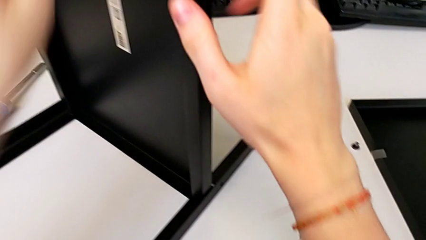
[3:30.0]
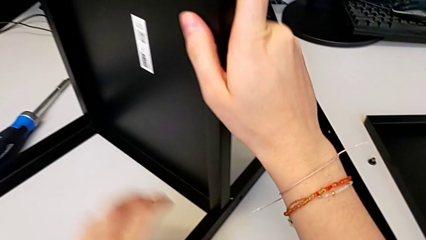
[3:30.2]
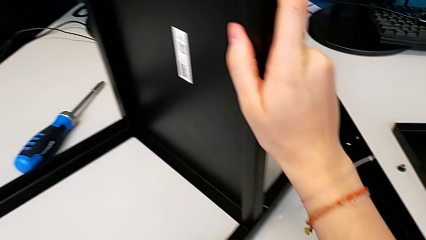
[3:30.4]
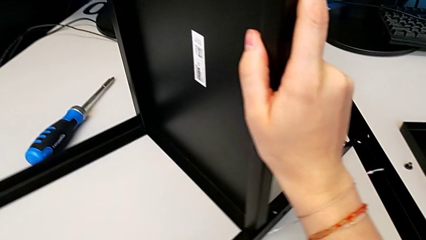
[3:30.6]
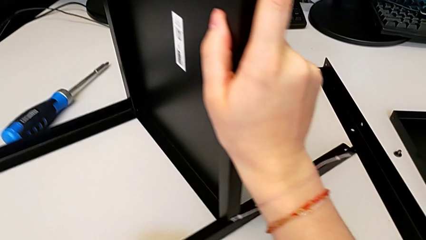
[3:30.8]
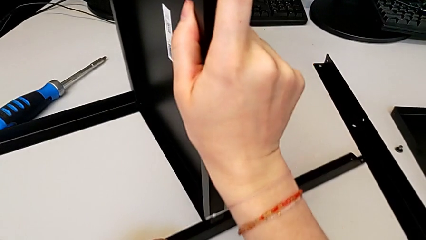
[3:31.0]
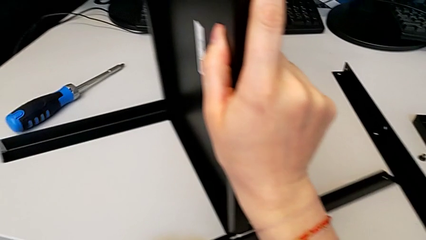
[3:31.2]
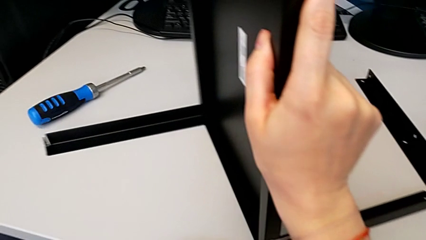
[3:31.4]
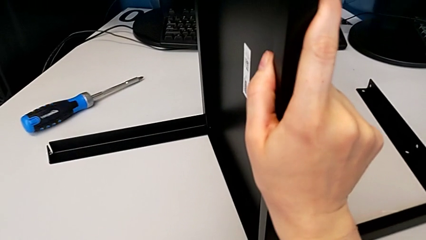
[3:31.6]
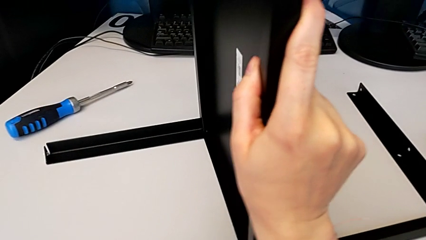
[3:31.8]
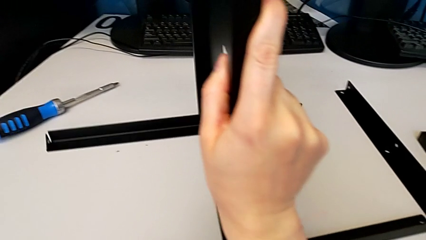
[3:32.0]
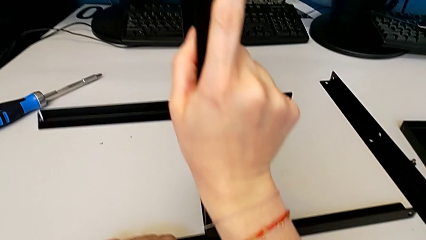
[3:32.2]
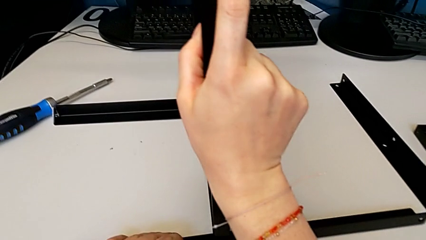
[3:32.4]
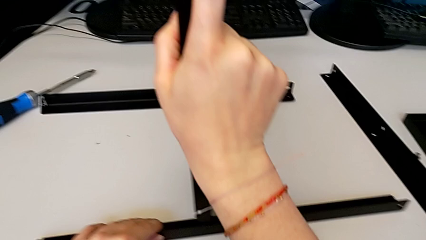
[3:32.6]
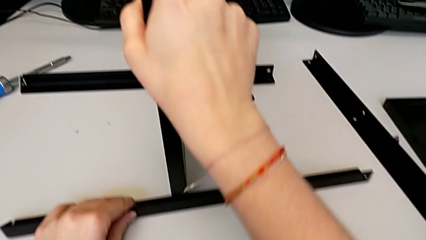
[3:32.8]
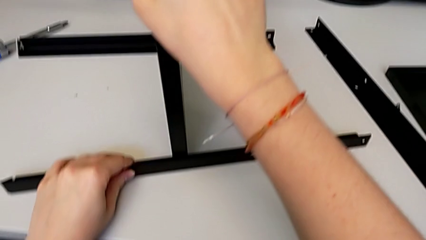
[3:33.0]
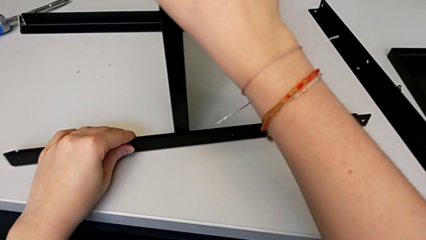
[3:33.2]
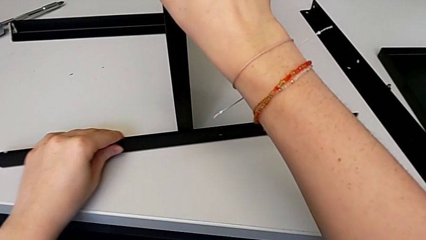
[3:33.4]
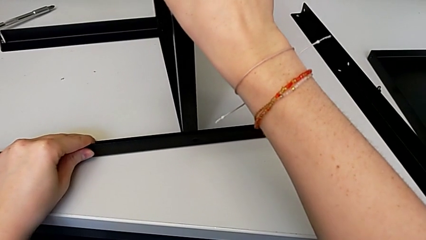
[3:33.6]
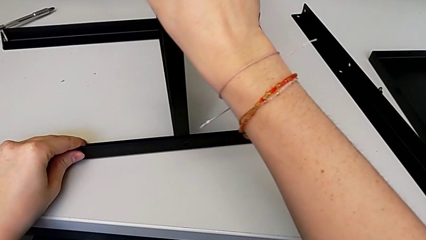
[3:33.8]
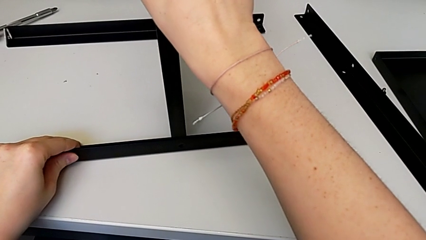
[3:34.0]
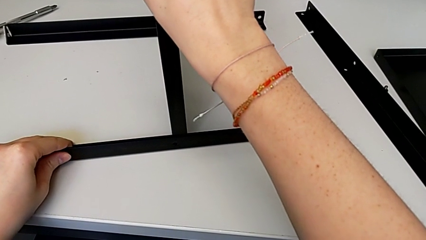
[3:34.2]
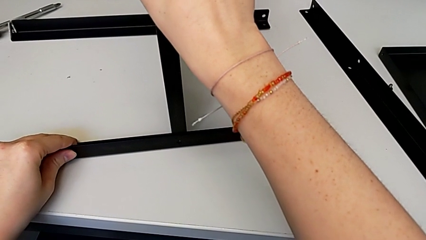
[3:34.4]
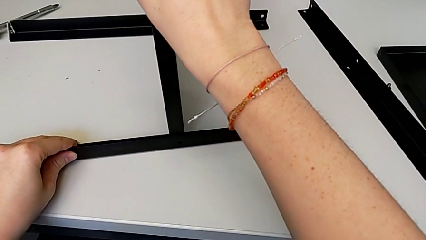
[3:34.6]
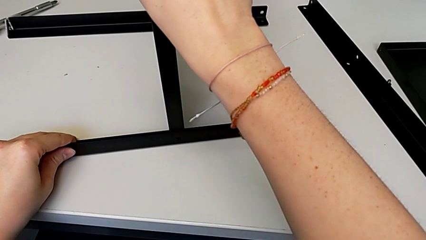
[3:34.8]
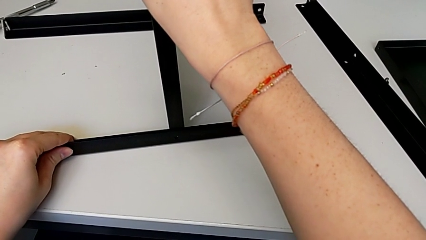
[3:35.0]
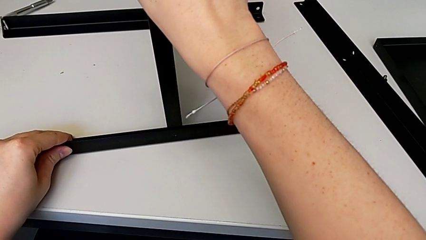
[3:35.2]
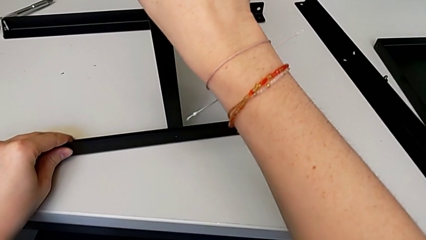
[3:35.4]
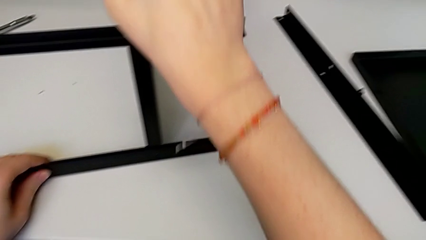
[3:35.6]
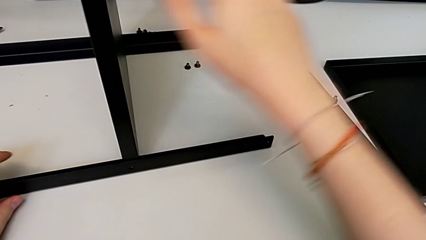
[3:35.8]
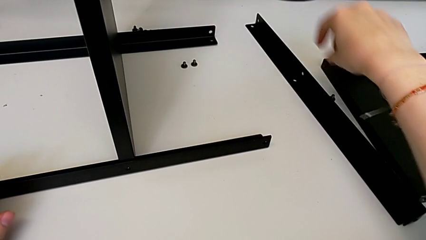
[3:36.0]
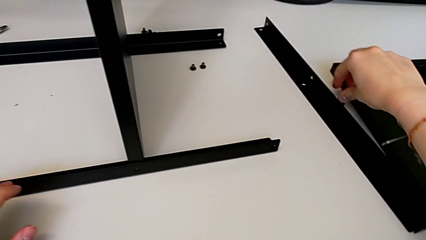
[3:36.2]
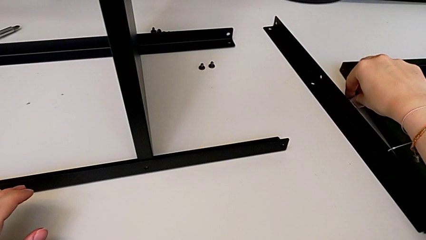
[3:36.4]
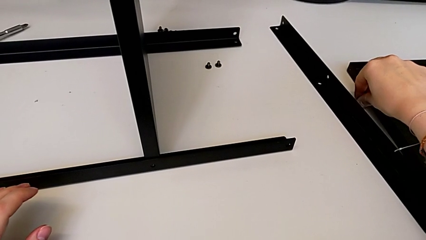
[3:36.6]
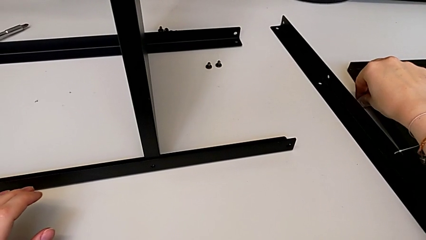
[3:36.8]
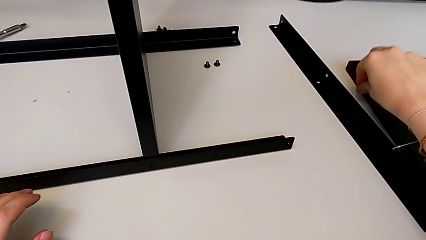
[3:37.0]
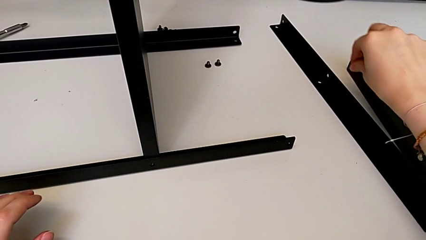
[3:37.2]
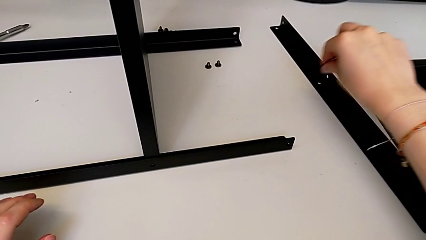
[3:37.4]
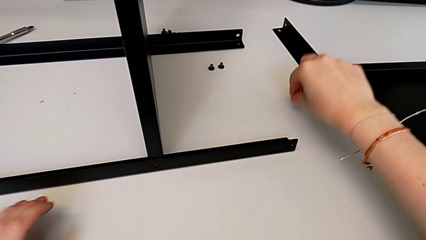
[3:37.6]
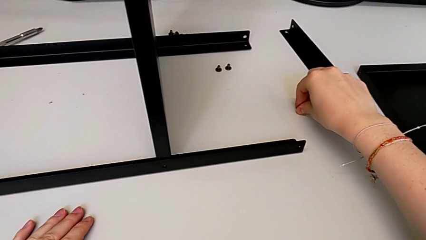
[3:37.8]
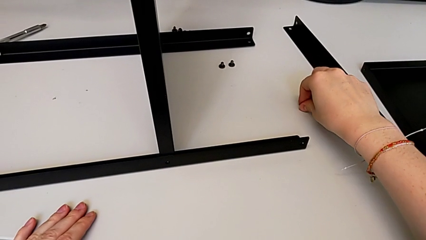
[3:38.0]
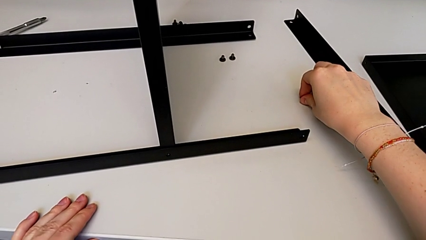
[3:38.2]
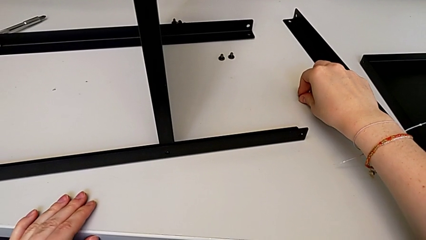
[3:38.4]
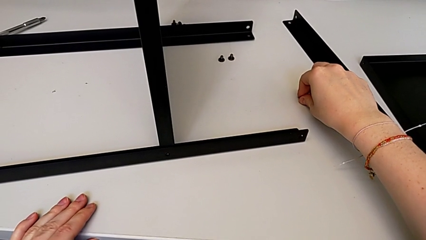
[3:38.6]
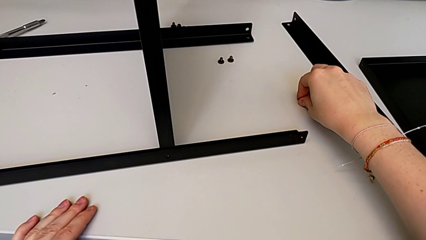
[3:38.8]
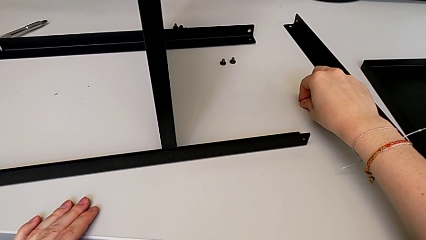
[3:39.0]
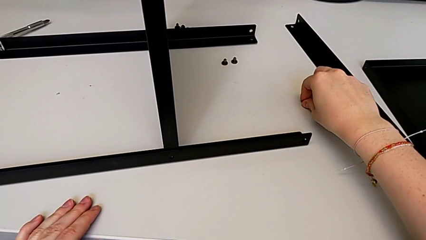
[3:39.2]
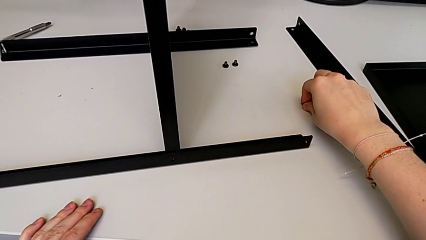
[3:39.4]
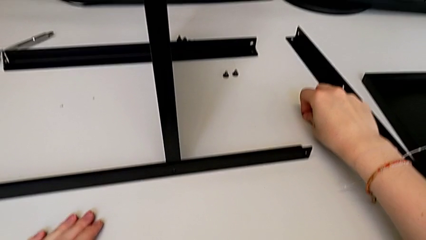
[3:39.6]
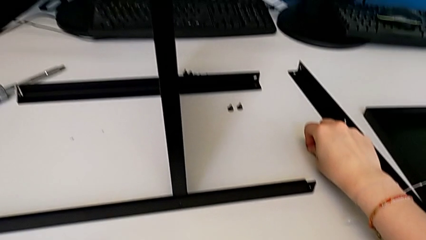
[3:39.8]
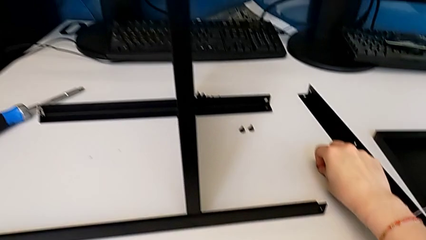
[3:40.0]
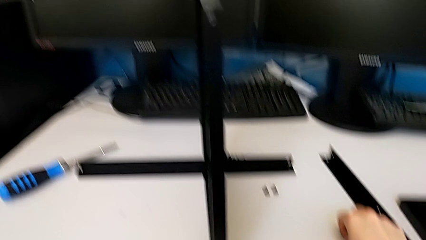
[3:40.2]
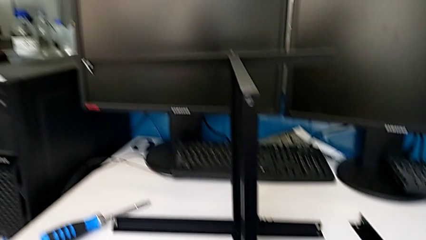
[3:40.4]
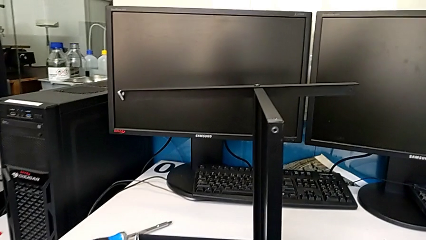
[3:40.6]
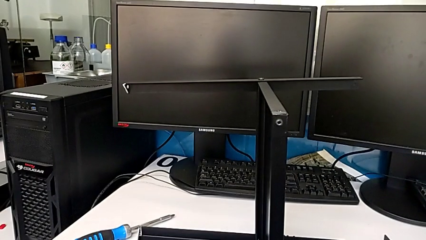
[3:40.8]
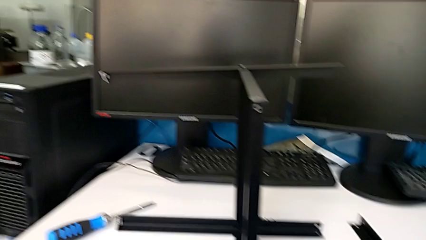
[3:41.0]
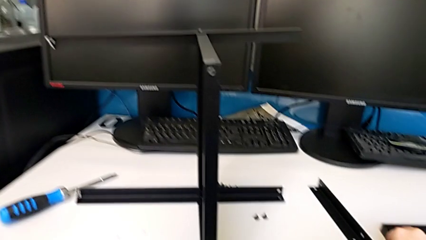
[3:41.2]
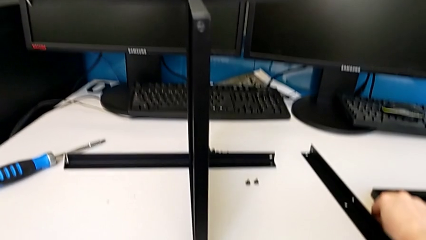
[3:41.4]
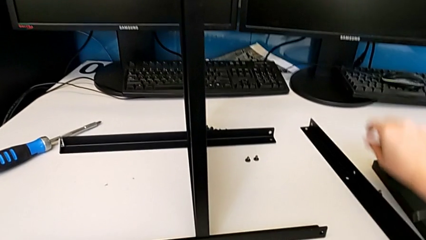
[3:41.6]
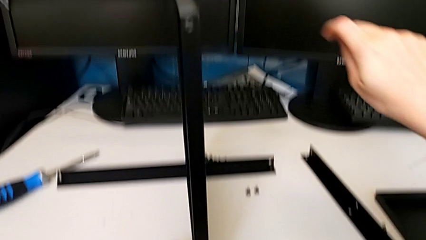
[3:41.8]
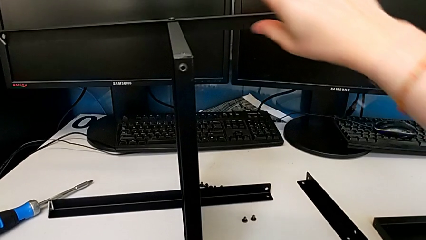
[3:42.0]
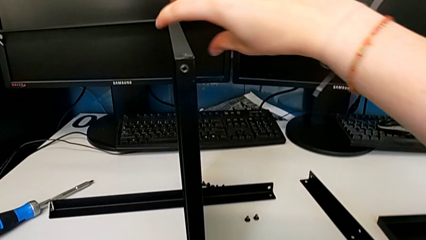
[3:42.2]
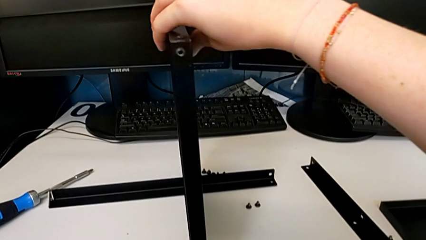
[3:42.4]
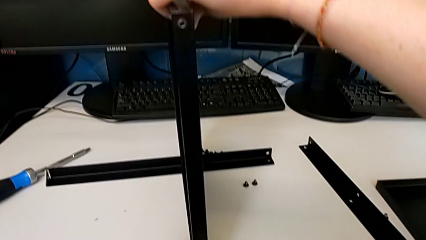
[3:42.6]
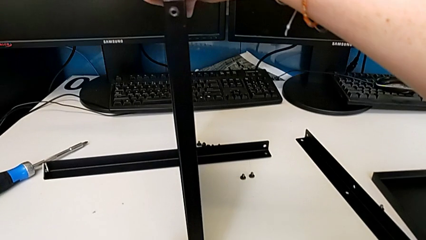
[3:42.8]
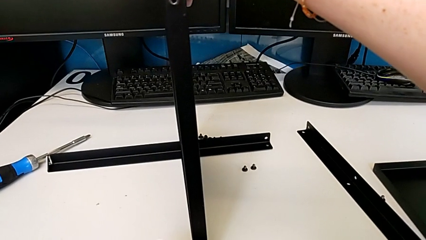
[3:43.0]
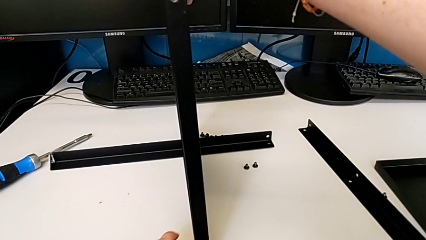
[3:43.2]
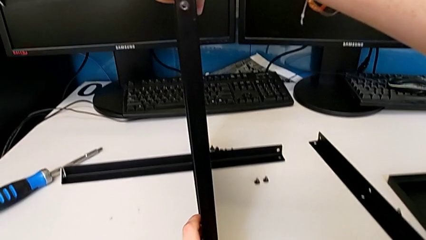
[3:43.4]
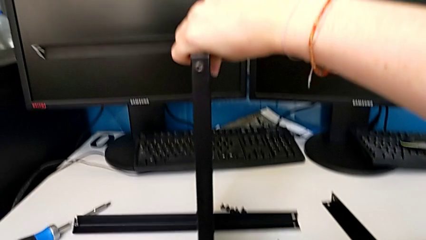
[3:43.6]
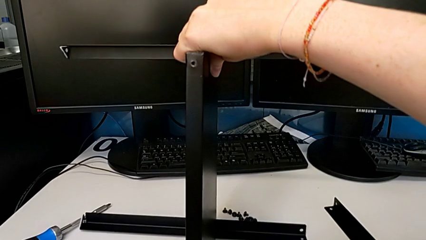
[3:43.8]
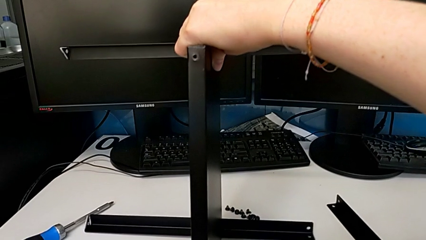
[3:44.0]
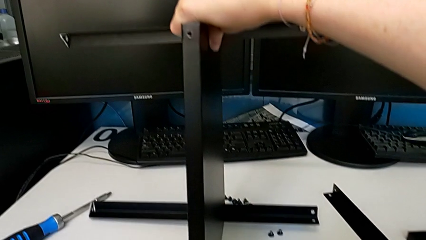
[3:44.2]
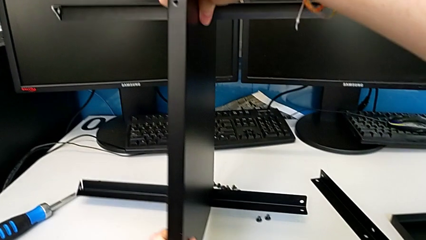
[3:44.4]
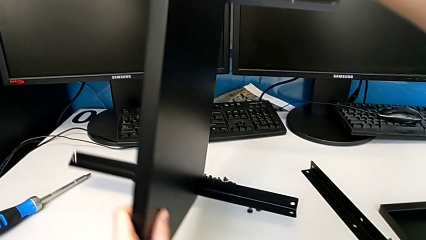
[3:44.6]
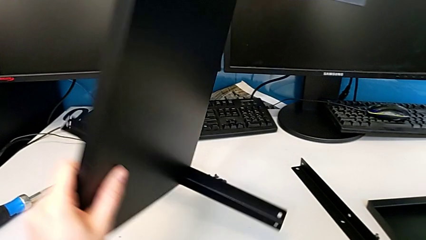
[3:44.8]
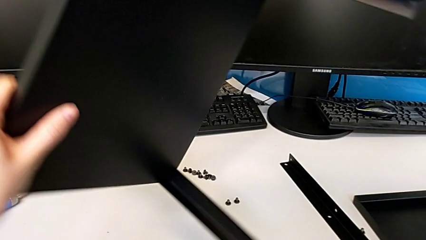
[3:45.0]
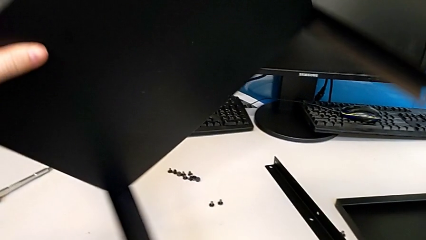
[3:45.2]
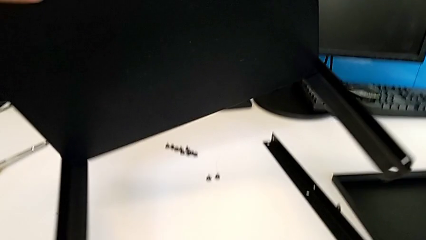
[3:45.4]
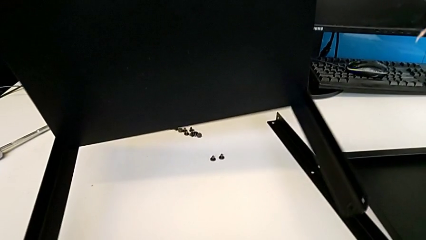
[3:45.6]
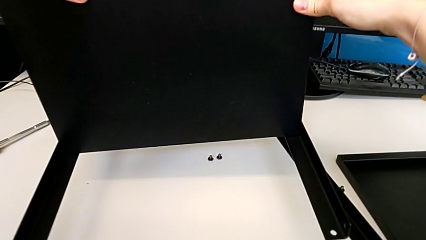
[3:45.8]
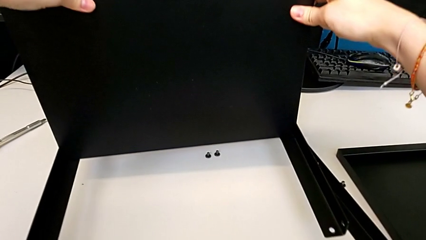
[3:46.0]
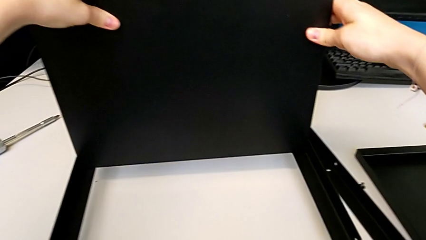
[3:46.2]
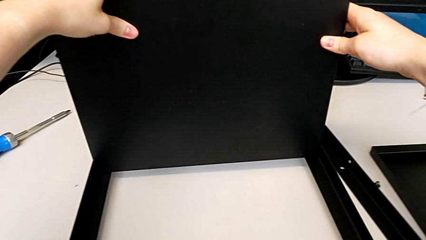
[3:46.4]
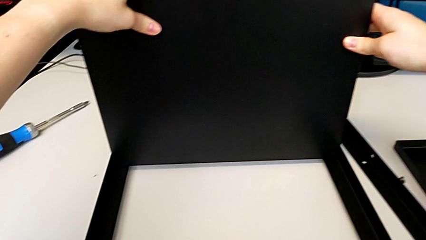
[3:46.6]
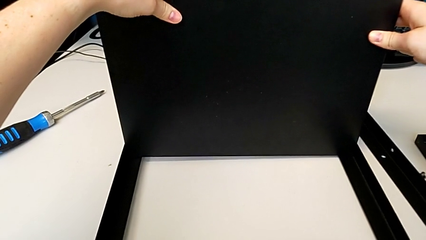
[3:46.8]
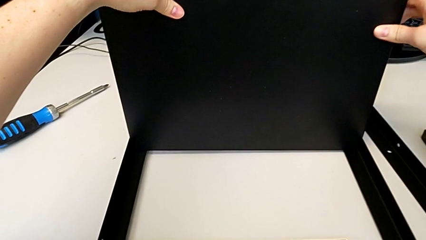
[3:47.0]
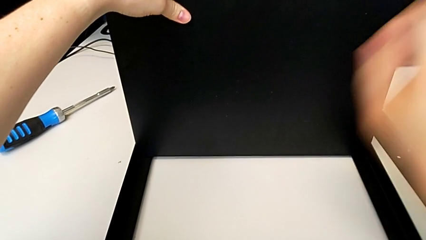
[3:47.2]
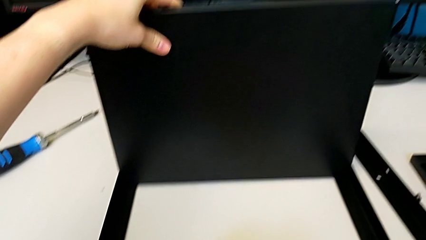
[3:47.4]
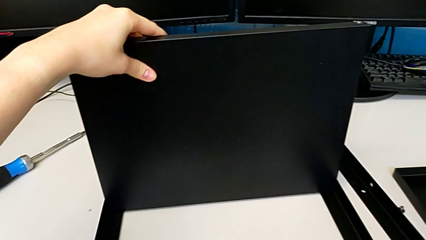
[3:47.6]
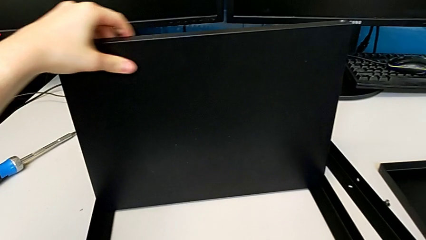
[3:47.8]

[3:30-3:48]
The camera wearer is assembling the third leg to the middle shelf. They rotate the tray, align the third leg, wrongly grab the hex socket head, drop the first hex socket head, grab the tray and flip it.
